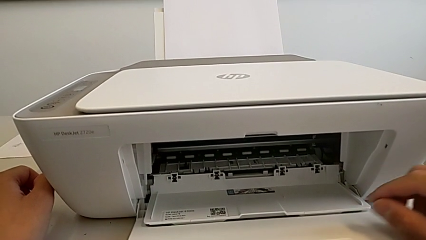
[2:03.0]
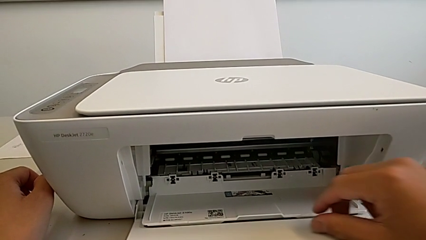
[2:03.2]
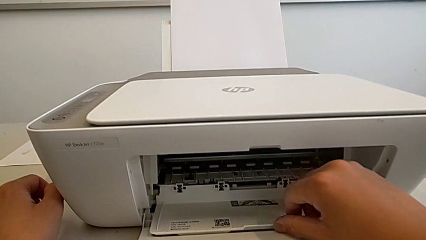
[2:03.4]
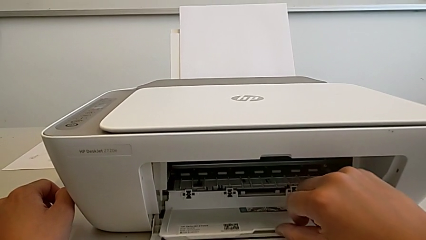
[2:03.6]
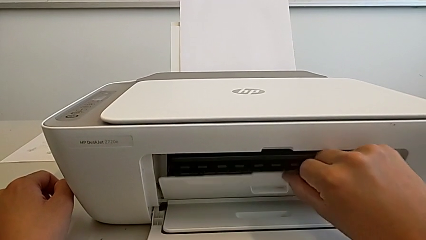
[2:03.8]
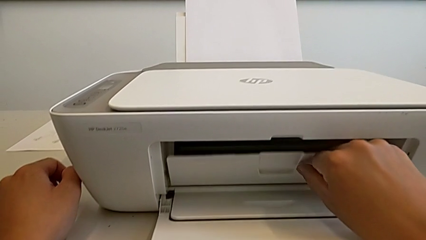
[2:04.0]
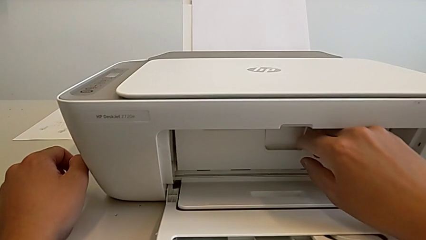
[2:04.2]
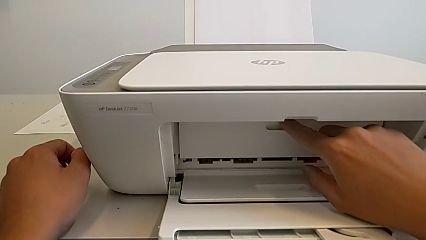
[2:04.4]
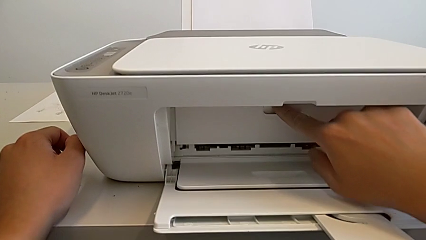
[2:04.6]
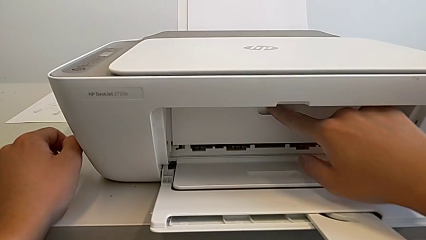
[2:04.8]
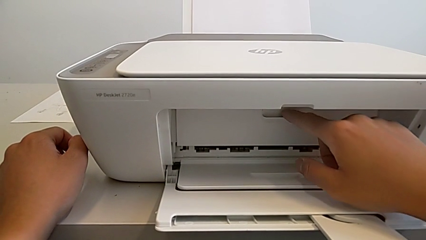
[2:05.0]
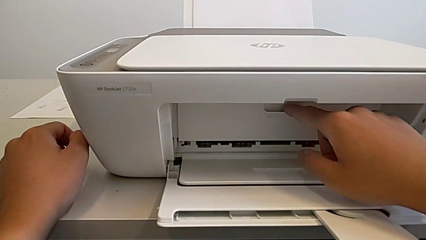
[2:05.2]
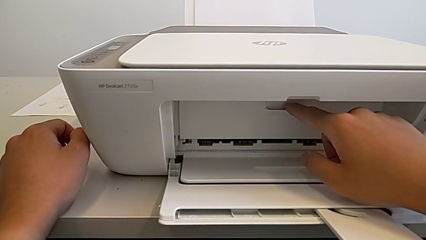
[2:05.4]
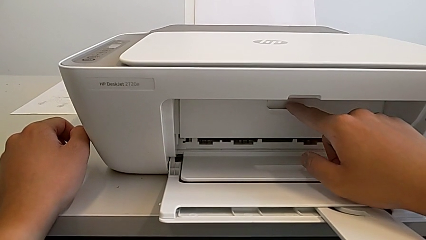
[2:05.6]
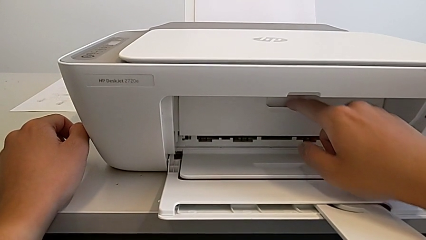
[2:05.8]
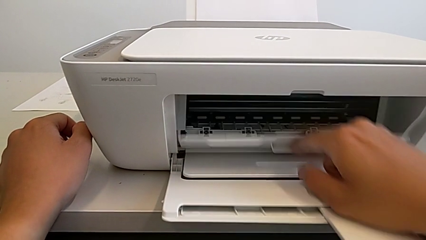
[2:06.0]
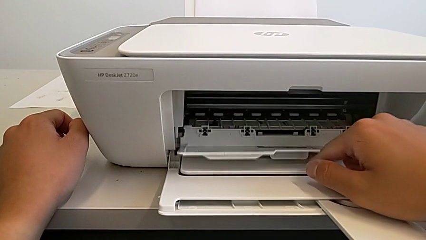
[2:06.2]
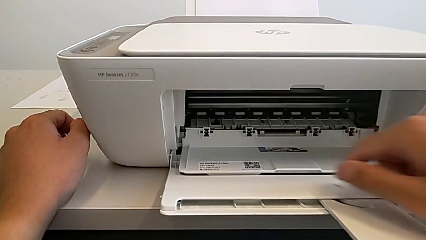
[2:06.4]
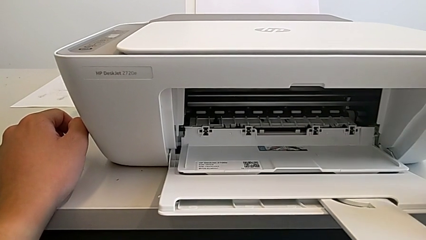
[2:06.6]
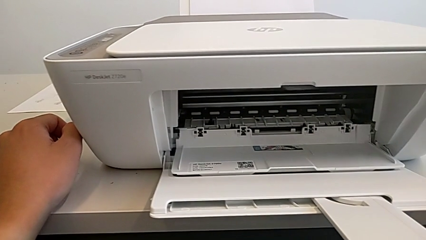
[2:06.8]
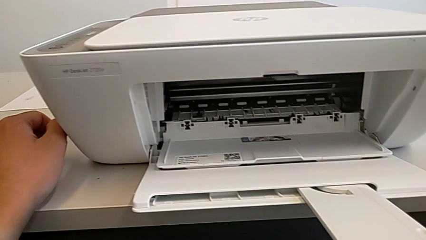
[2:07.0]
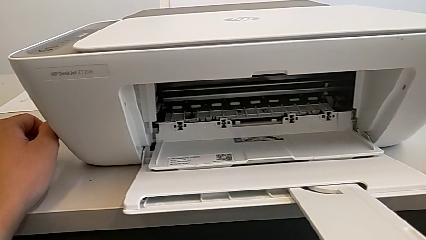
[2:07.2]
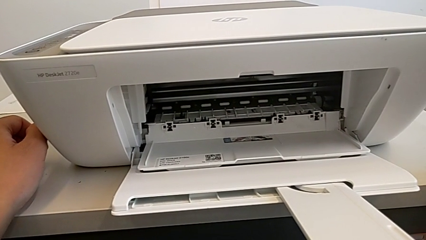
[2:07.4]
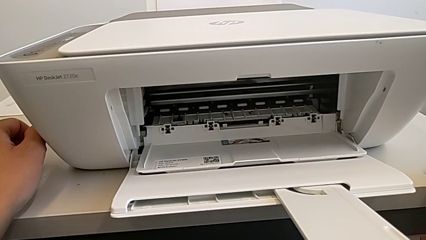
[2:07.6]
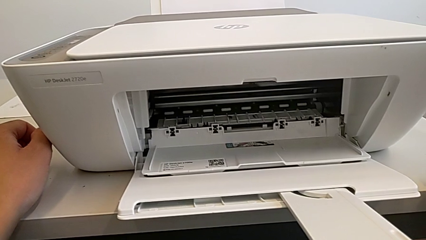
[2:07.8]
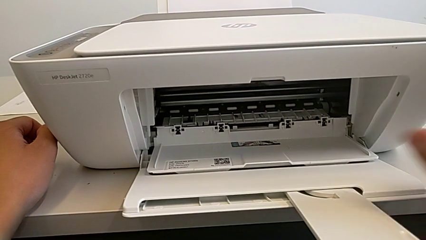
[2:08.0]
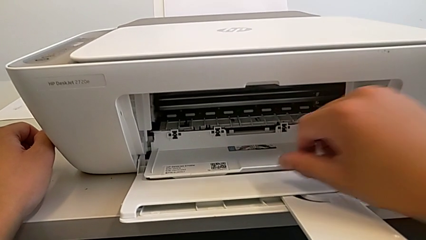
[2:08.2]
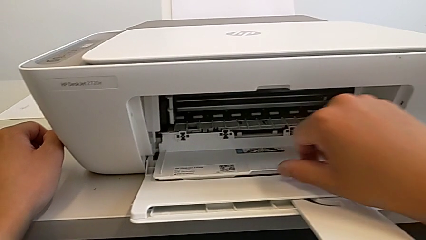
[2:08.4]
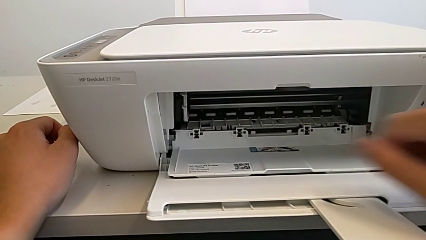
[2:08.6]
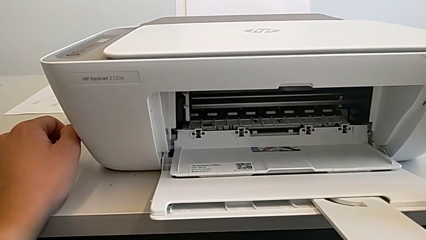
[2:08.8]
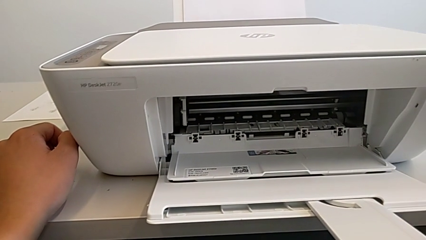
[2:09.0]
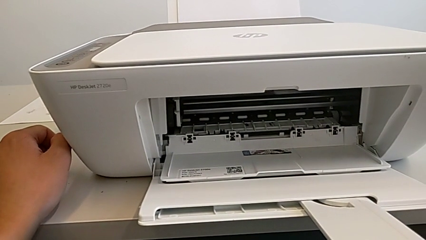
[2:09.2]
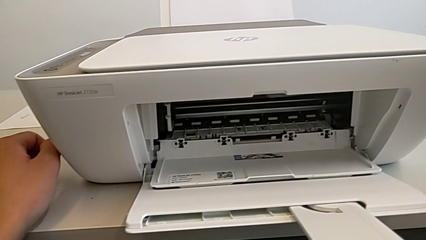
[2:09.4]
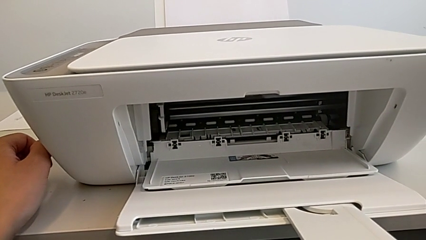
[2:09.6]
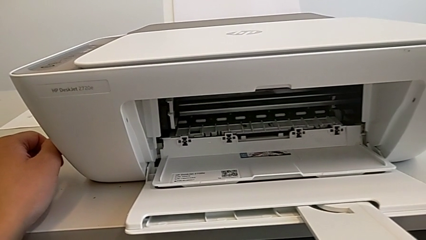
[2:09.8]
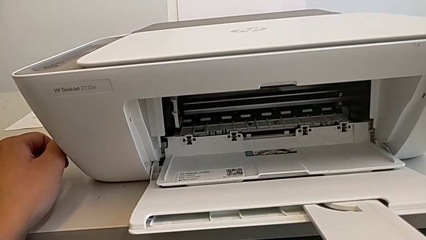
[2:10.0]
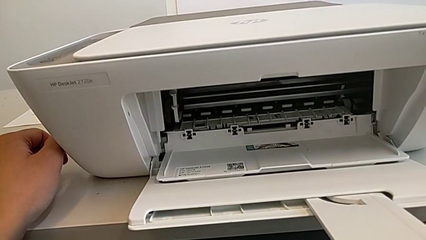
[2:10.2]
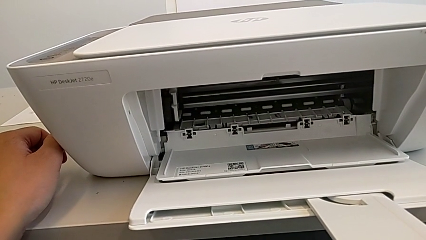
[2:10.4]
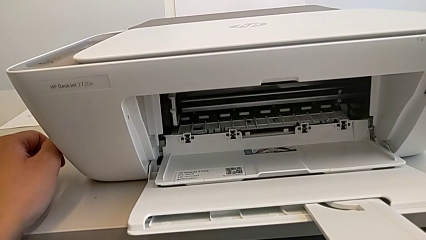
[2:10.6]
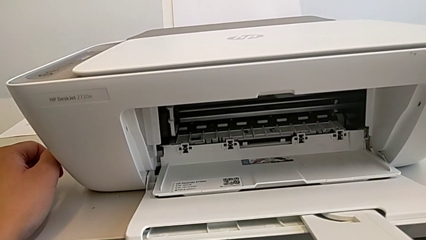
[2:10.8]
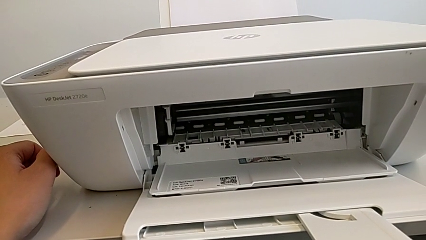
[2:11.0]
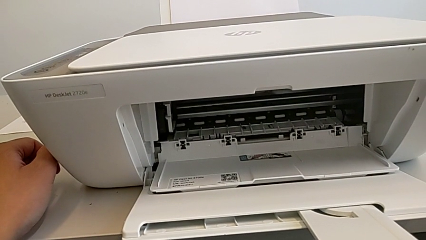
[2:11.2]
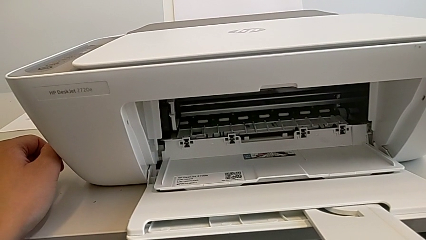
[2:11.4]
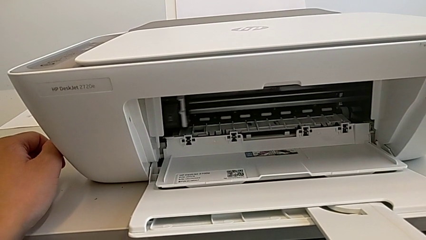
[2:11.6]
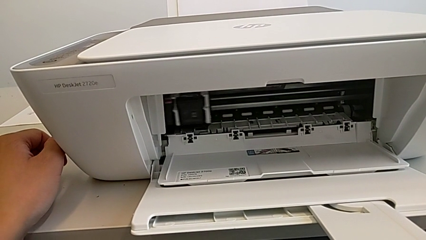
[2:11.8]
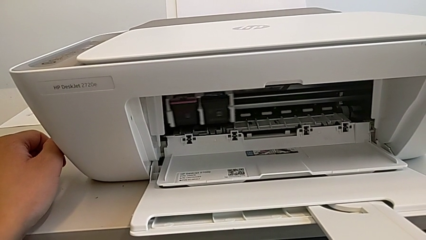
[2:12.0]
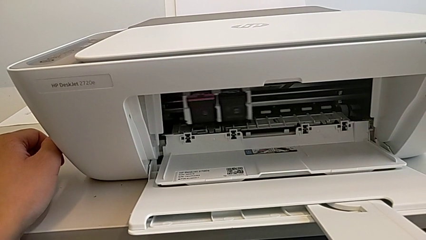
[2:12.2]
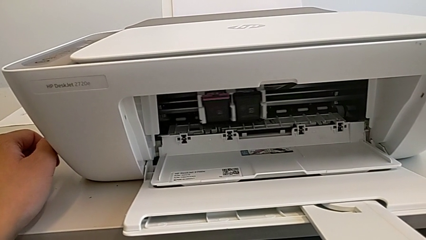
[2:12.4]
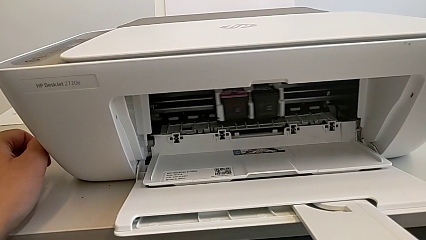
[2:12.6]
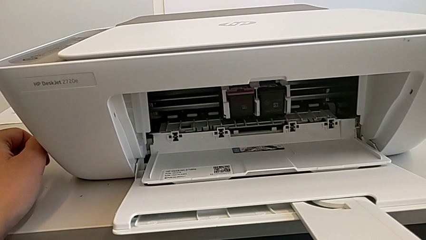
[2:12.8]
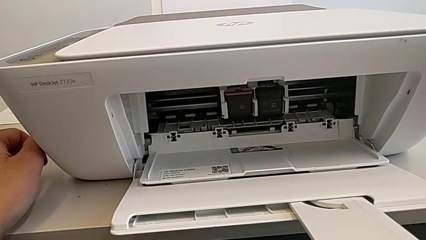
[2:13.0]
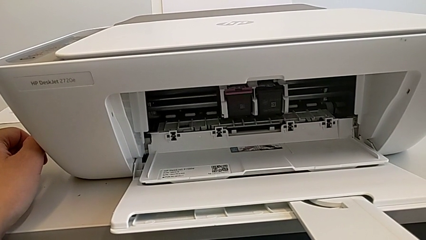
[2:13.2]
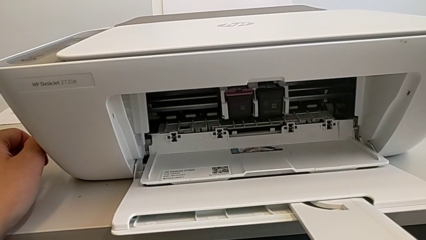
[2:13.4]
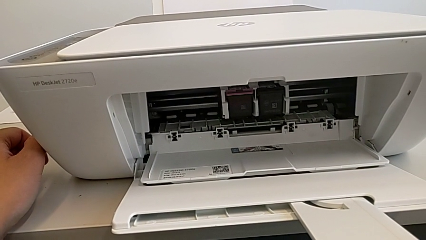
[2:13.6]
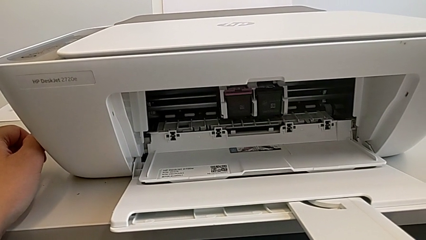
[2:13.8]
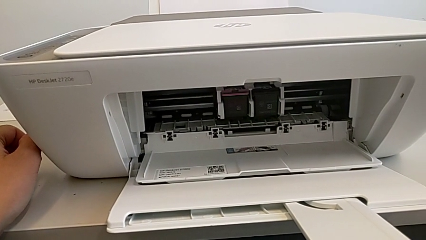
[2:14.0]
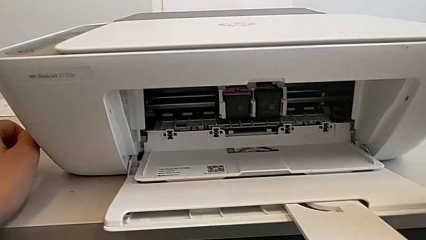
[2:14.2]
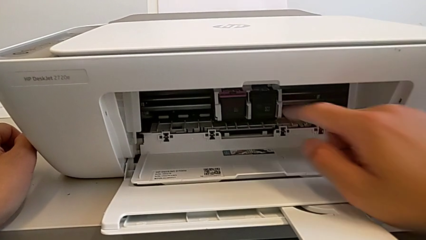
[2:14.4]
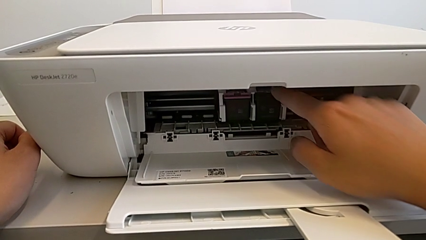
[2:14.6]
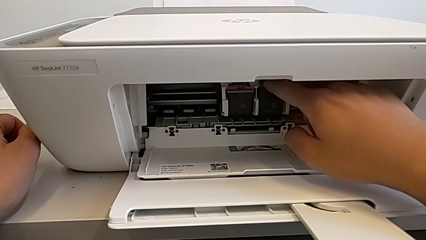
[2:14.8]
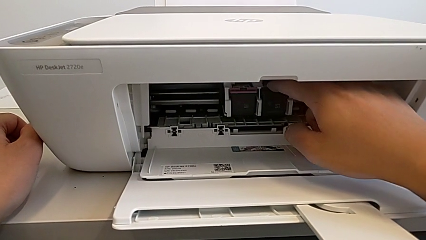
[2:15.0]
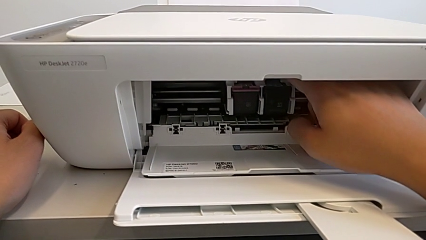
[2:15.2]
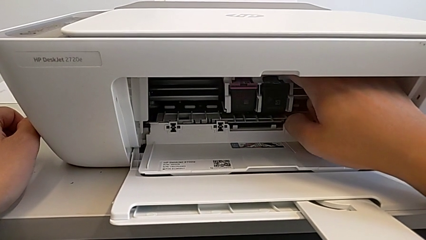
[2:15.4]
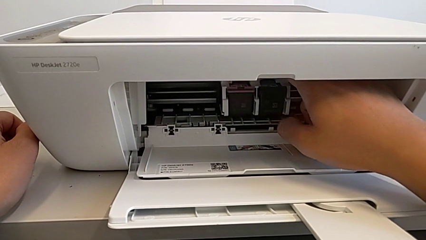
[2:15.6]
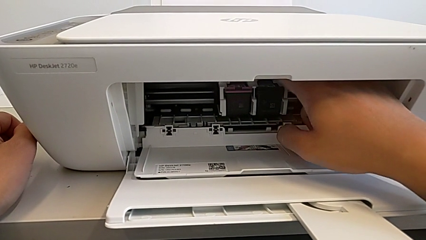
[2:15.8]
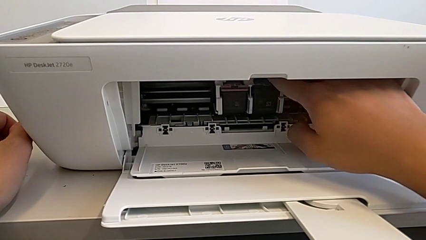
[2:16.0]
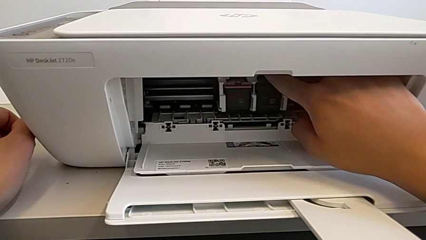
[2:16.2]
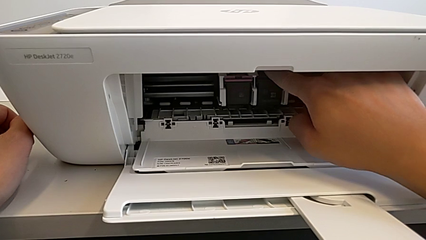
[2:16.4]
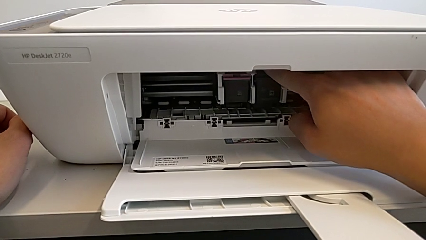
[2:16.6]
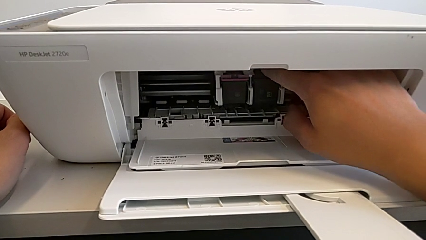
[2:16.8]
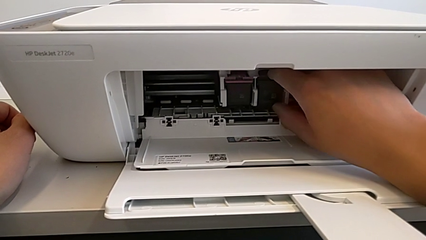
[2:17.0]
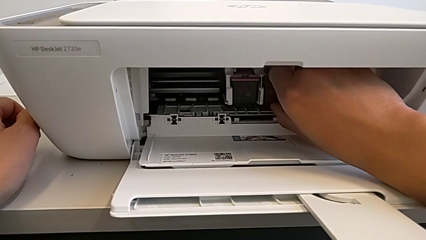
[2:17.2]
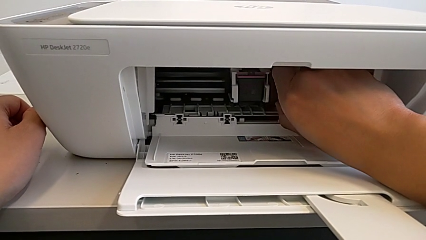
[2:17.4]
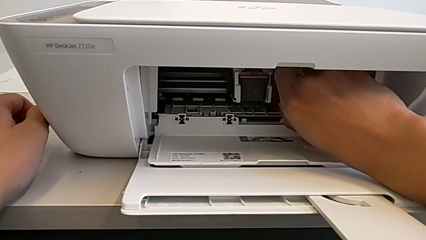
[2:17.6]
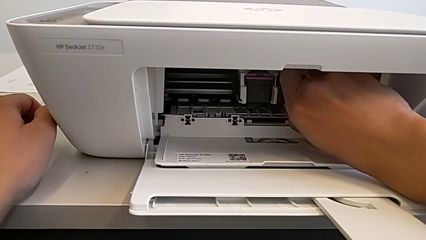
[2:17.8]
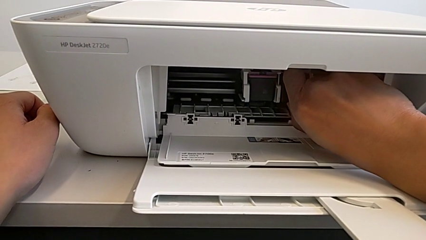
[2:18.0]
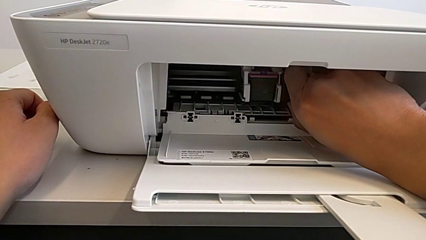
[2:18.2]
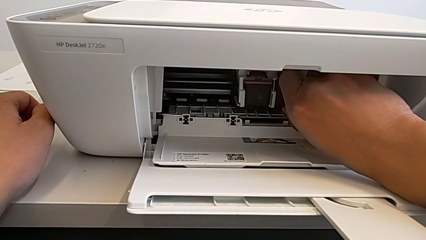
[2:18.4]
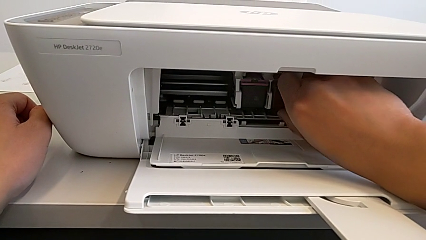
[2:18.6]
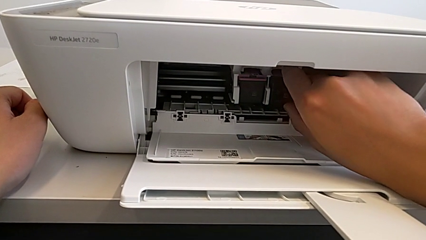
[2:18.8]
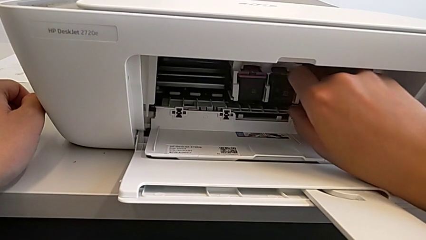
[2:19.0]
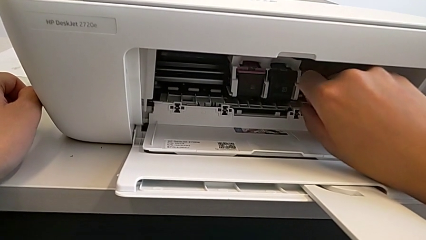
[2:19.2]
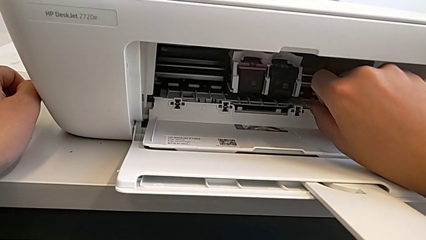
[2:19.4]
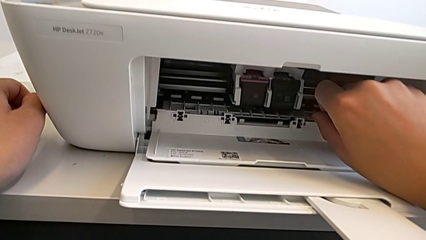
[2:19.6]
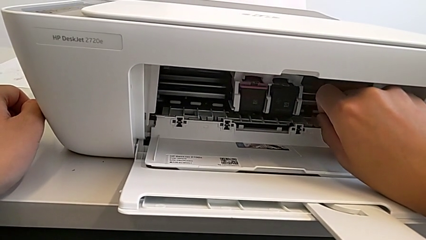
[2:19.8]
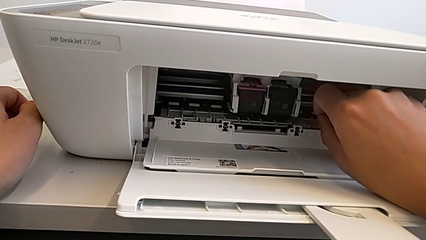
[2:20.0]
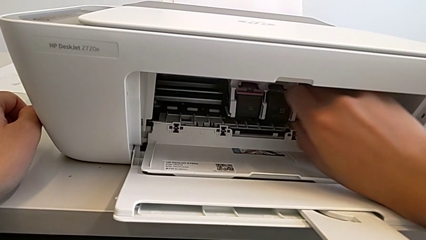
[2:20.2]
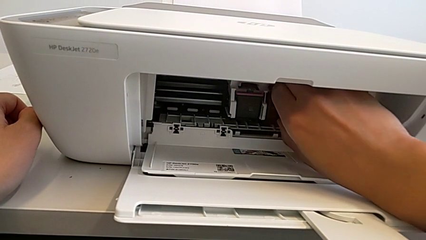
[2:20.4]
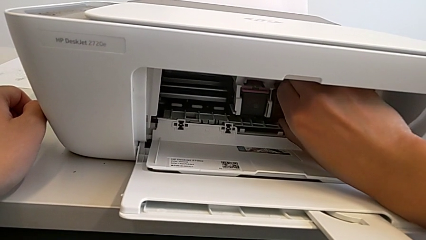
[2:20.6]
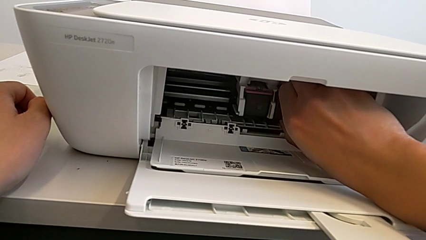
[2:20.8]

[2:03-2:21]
The camera wearer is changing the black and magenta ink cartridges. They close the cartridge gate, open it, grab the black ink cartridge, grab the ink cartridge, hold the black ink cartridge and grab the cartridge gate.
